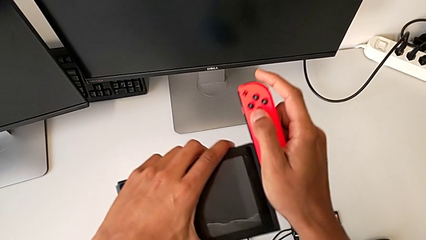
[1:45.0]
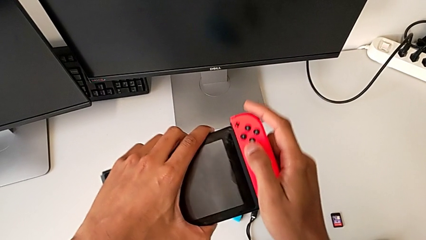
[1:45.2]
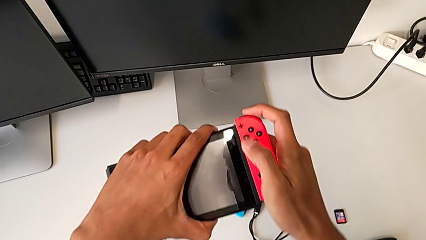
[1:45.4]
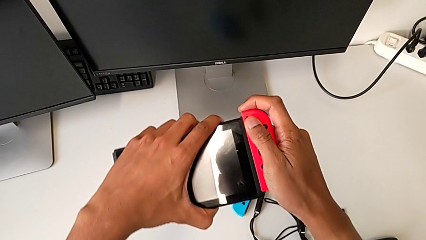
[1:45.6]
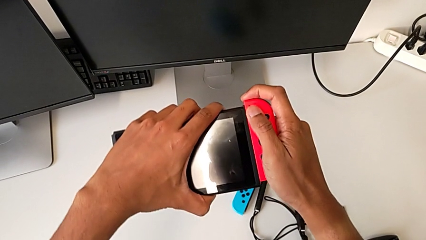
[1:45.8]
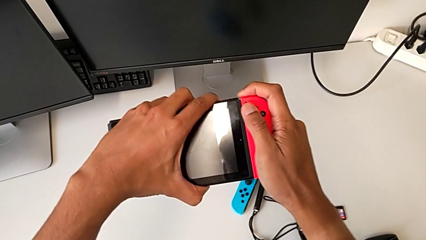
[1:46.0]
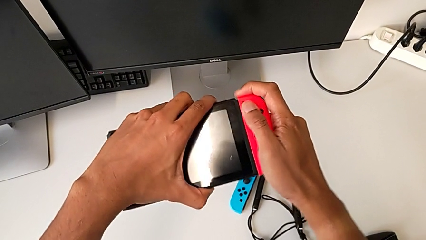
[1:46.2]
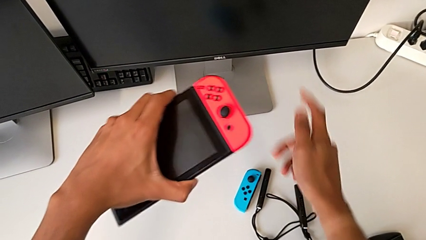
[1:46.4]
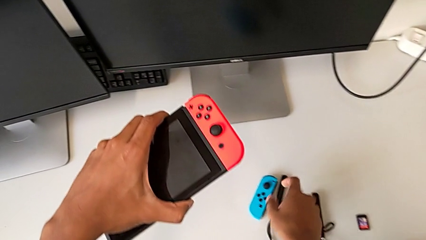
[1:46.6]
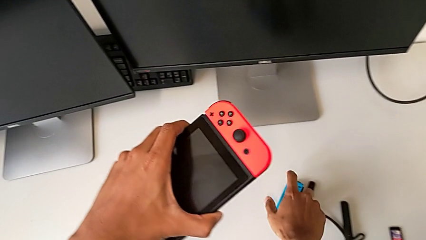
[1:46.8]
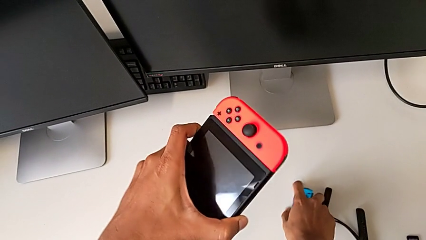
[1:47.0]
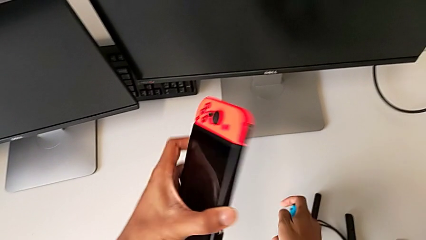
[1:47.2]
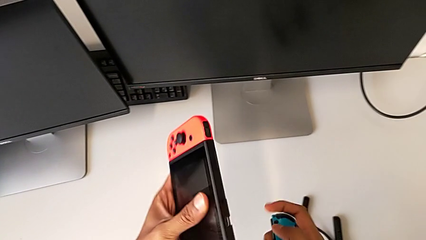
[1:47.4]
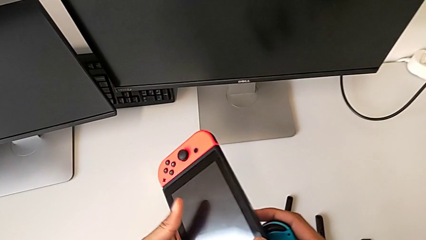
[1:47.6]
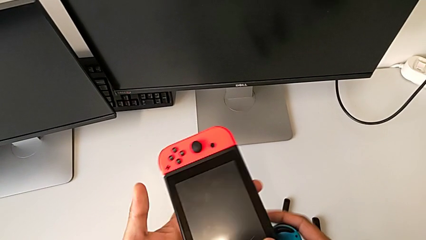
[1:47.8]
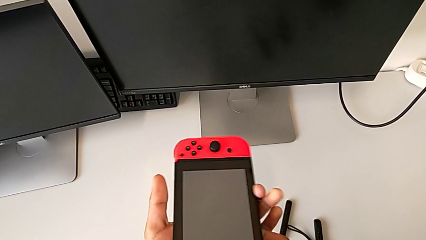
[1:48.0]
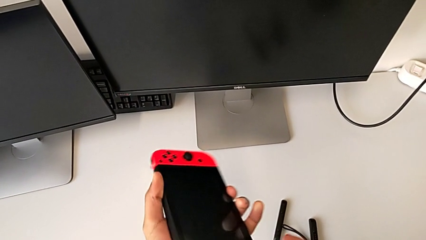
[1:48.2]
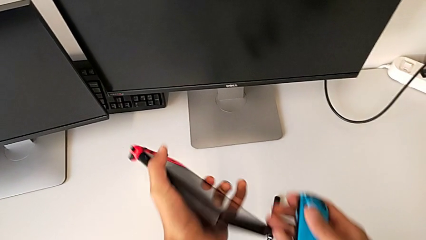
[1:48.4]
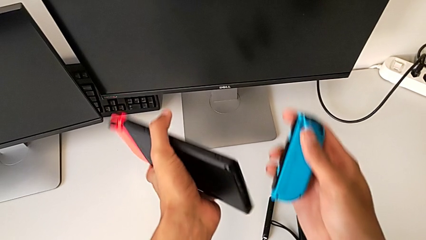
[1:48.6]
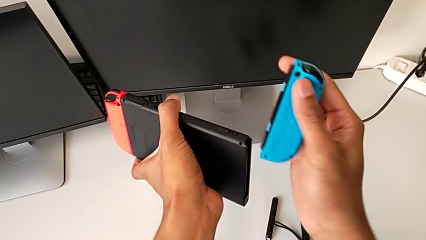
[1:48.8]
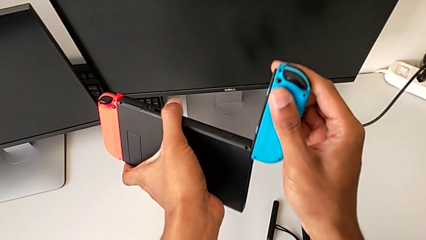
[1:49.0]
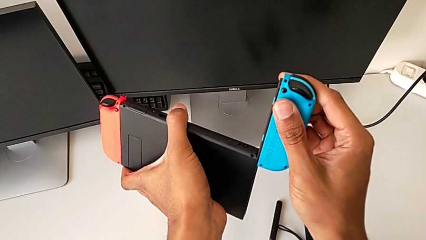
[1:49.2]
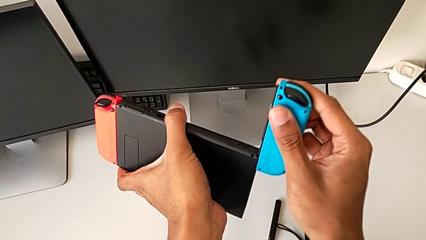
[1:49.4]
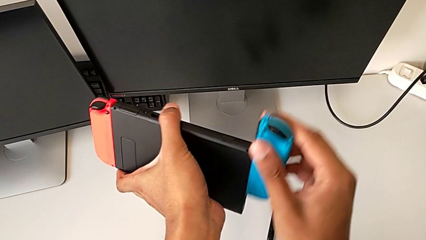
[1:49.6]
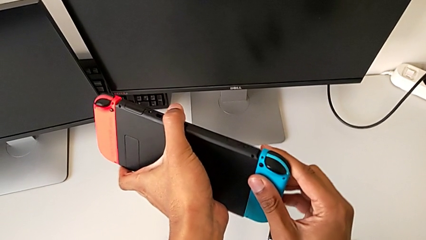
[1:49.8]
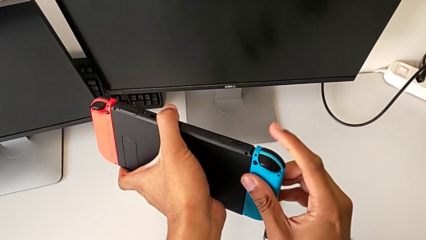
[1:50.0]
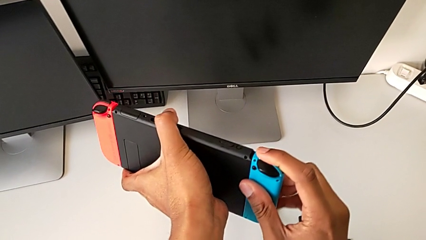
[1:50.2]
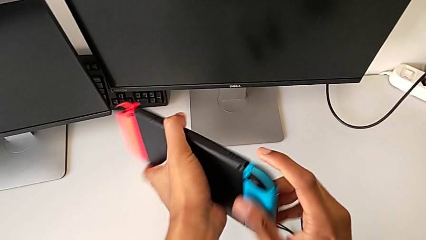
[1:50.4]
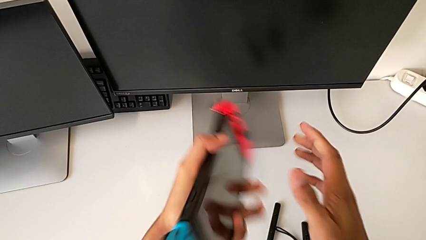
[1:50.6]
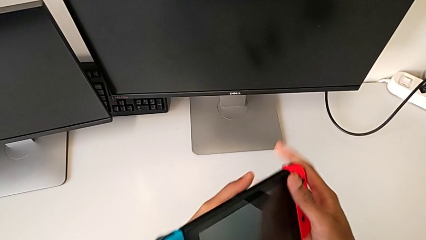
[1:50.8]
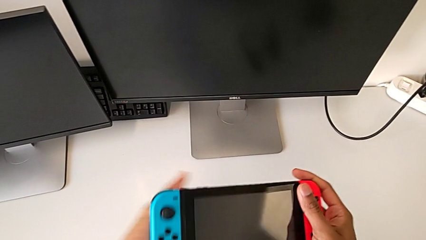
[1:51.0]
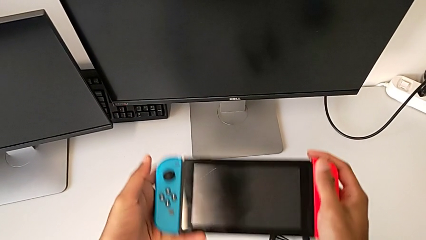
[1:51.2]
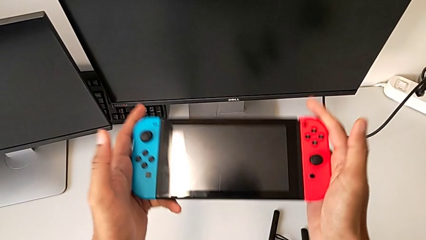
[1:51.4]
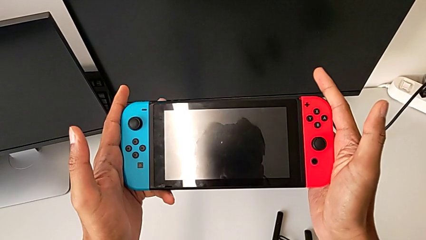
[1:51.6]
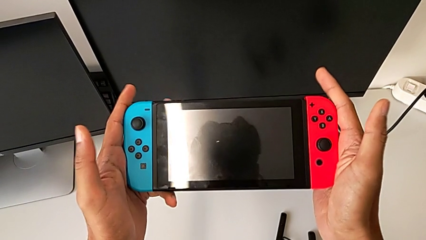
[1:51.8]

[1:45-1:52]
The camera wearer is shifting the Joy-Con controllers from the Joy-Con straps to the tablet. They grab the blue Joy-Con controller and assemble it.

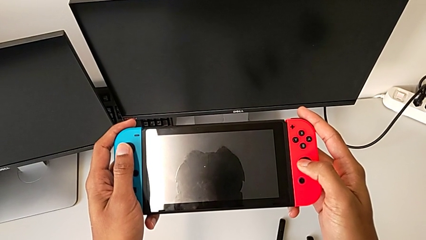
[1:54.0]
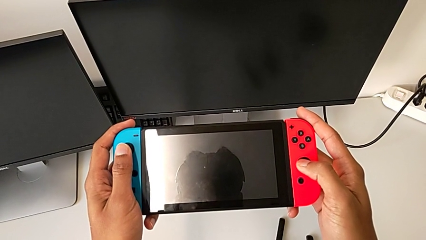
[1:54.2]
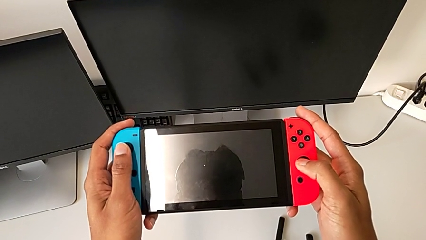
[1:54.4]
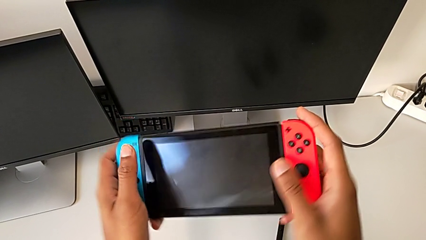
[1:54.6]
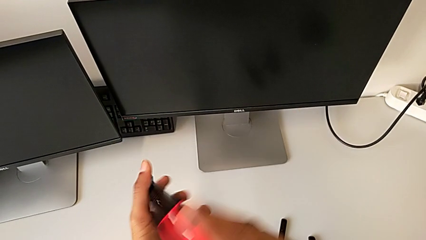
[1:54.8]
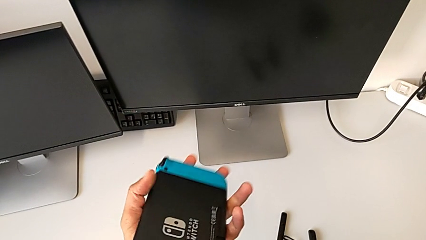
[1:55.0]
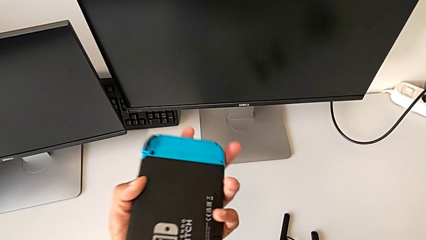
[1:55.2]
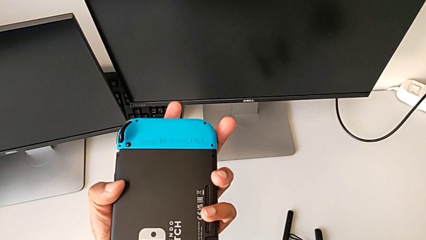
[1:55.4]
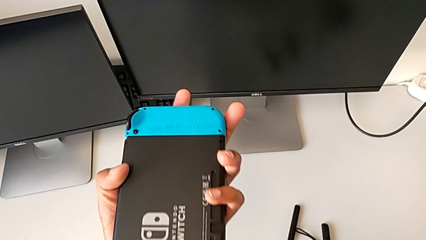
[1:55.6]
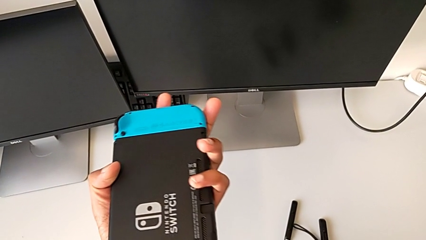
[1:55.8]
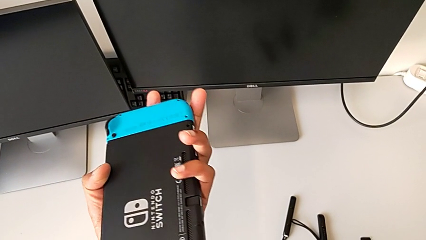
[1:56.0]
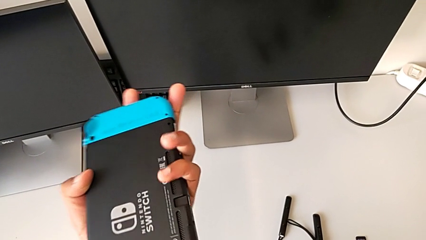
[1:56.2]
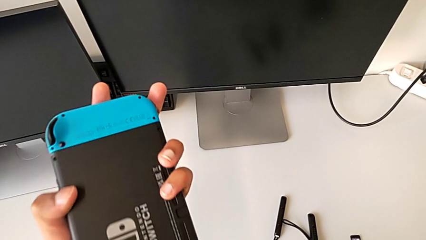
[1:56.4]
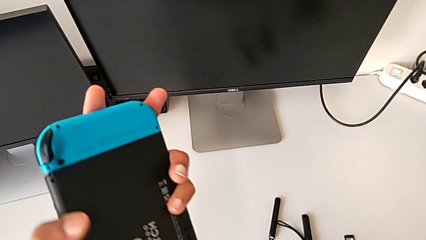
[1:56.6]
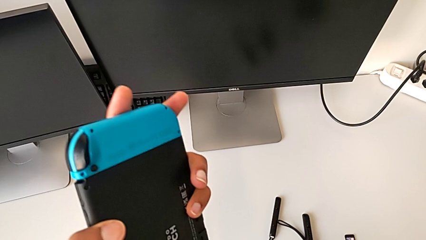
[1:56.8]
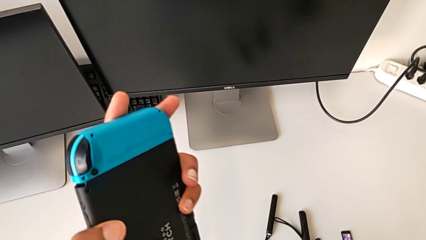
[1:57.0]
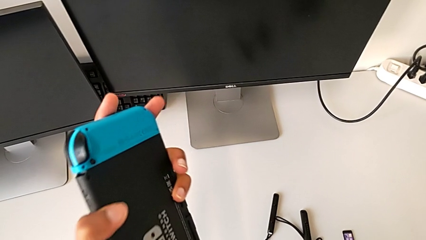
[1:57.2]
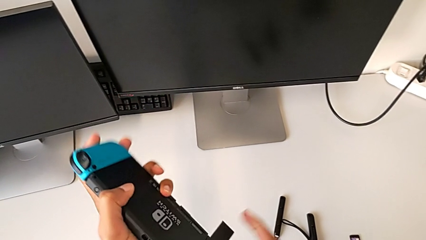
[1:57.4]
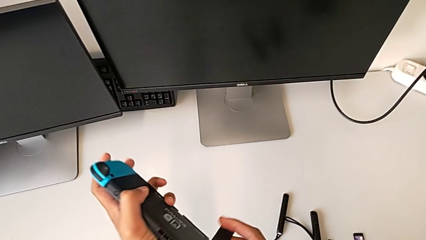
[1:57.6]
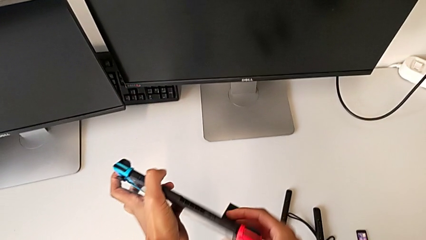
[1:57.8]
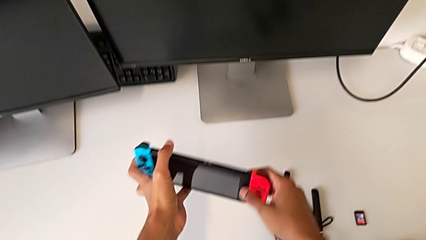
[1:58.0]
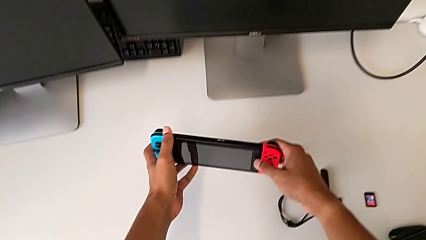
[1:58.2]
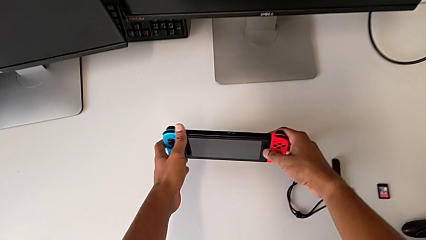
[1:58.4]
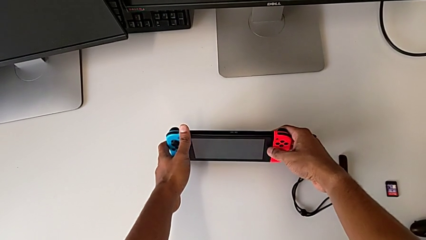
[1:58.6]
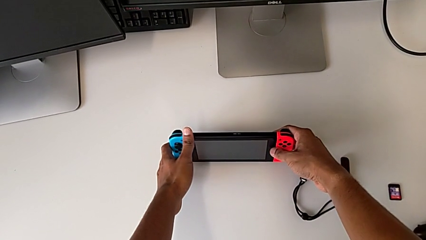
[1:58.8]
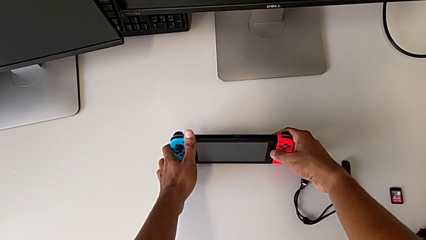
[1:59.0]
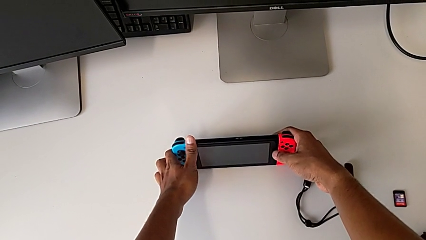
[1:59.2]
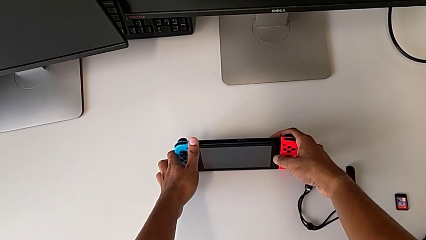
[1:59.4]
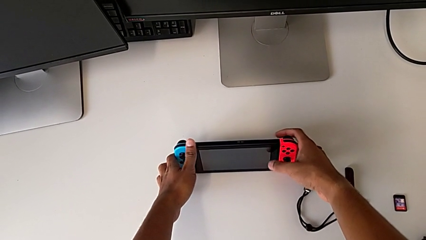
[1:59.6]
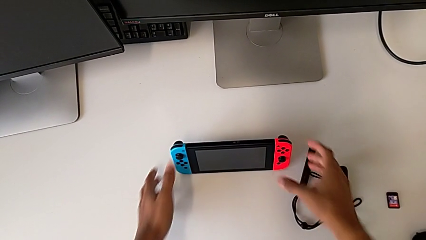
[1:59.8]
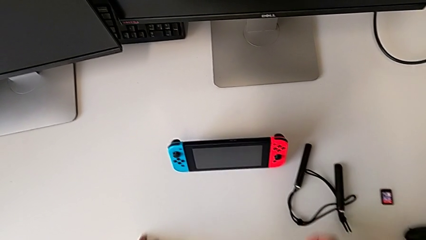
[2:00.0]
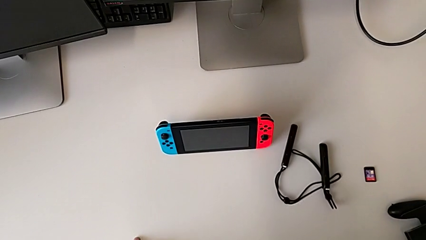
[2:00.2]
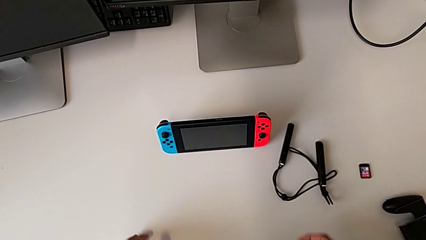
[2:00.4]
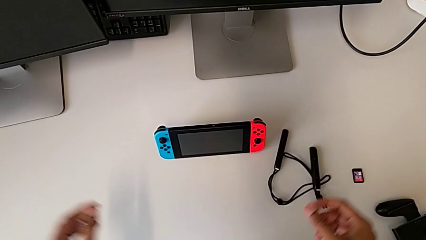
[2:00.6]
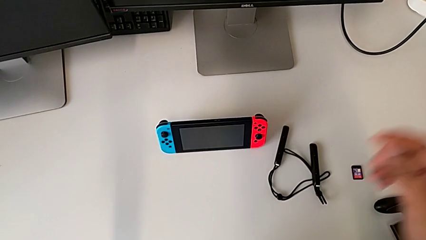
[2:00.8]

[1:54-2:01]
The camera wearer stands the Nintendo Switch on the table. They open the bottom kickstand and place the rectangular Nintendo Switch.

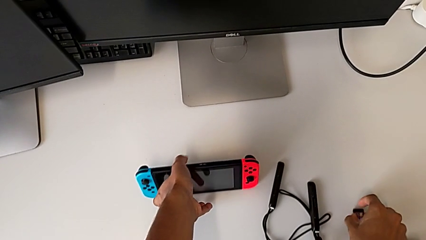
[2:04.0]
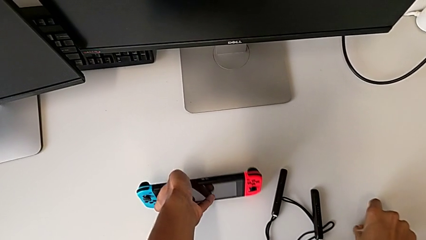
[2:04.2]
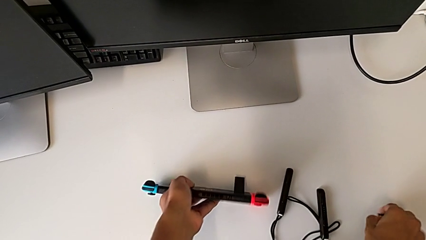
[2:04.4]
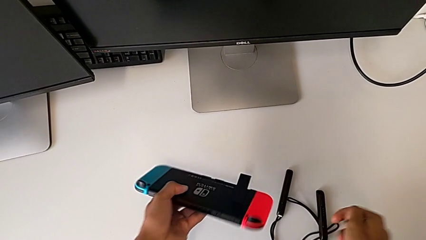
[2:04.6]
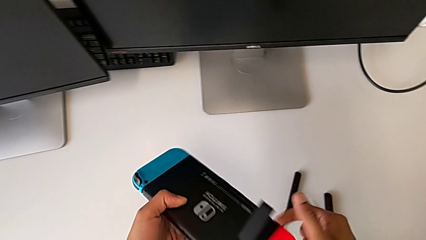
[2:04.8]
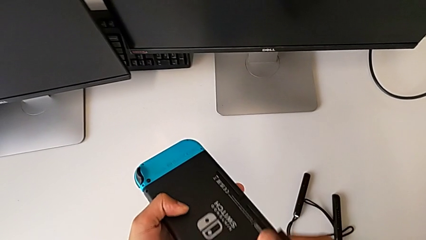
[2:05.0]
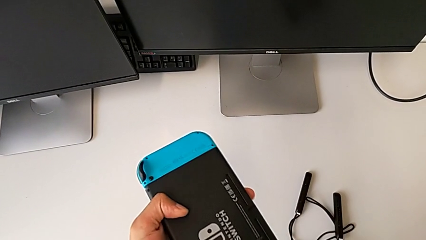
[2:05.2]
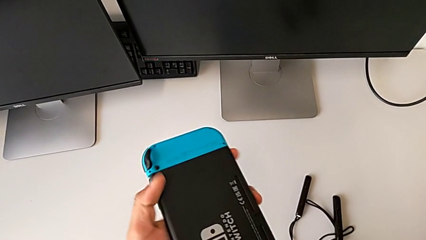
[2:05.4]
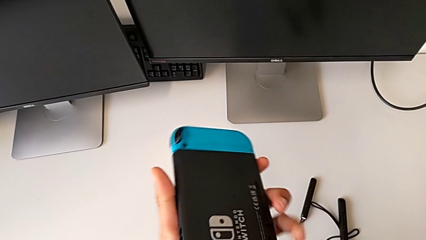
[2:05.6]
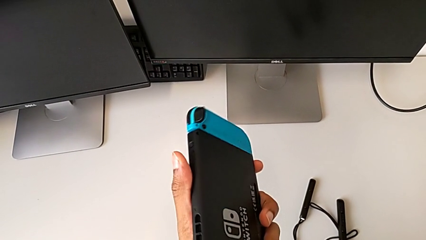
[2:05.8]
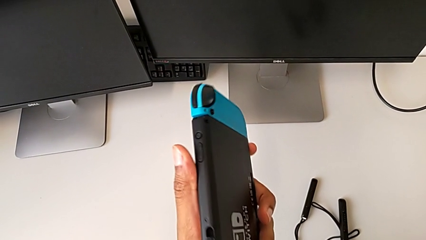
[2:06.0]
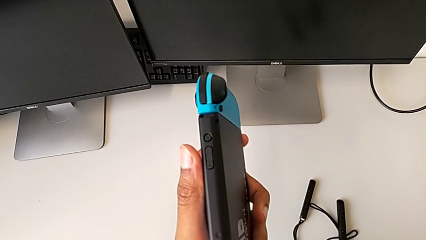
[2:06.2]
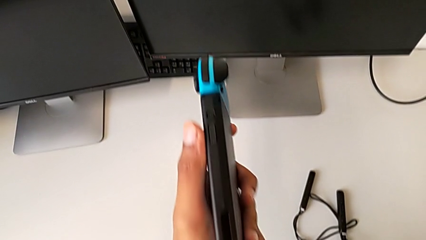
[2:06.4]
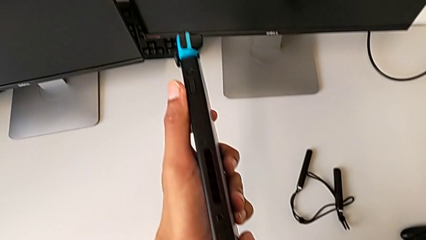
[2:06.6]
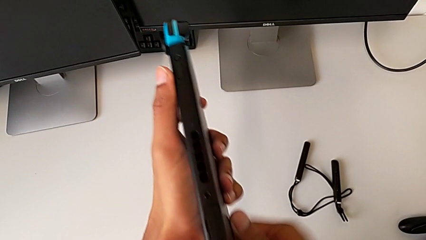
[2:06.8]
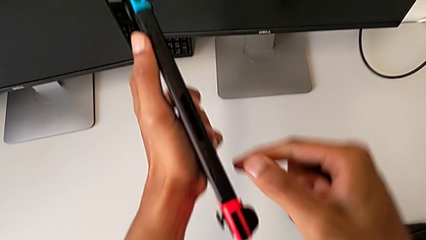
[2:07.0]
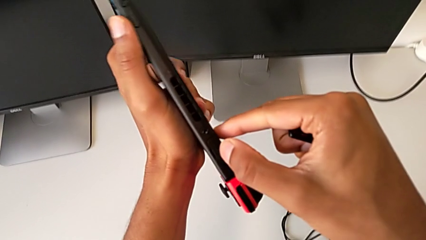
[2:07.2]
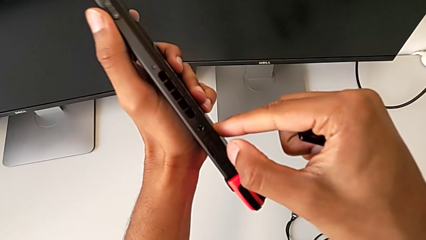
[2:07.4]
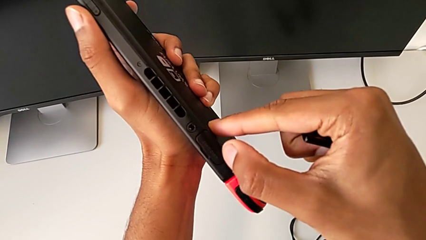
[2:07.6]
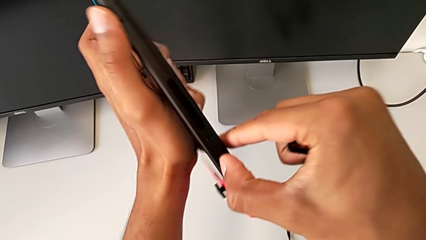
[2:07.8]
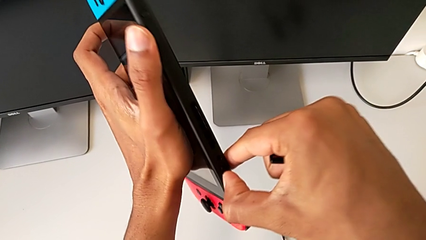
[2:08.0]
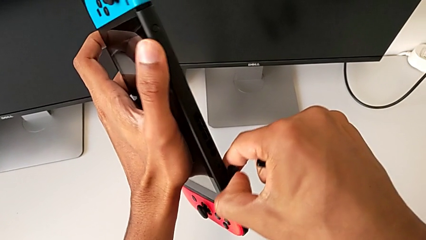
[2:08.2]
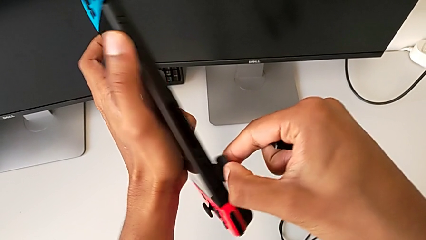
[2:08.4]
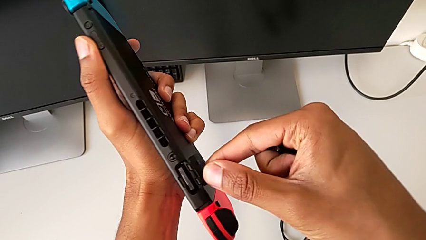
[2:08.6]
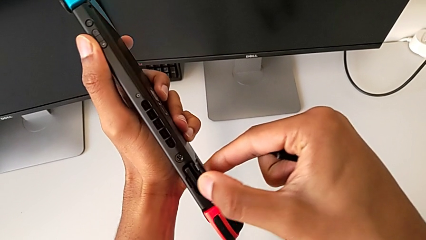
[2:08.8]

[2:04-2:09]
The camera wearer is shifting the game card. They close the bottom kickstand and begin to place the white game card.
